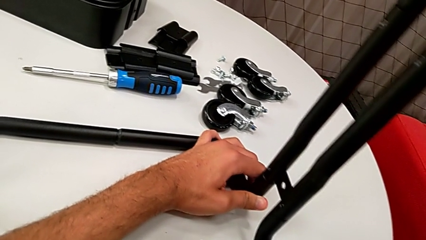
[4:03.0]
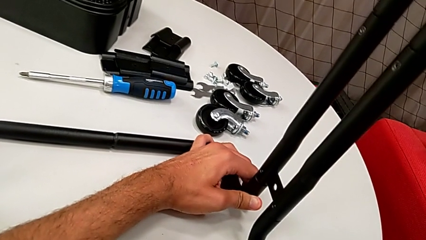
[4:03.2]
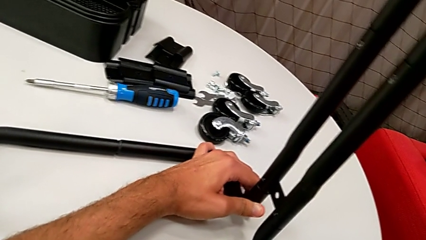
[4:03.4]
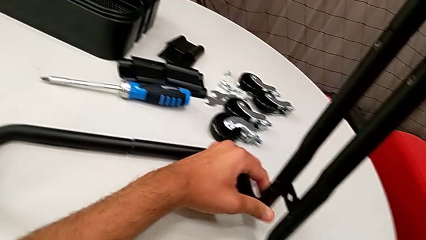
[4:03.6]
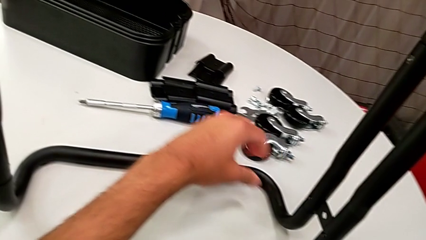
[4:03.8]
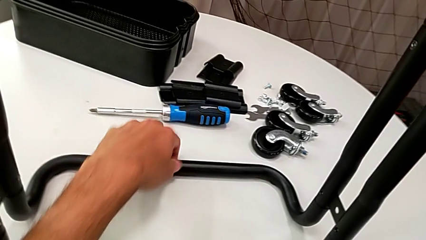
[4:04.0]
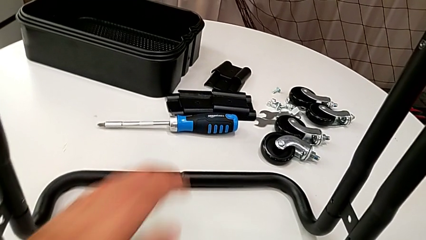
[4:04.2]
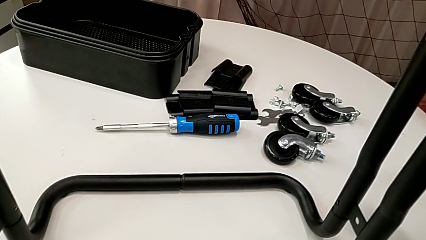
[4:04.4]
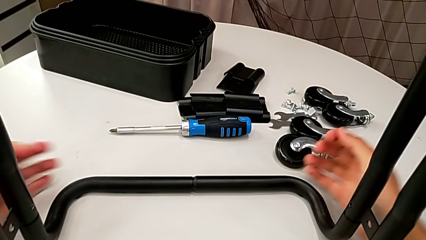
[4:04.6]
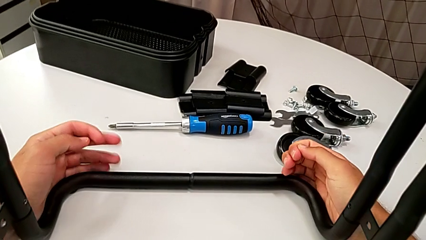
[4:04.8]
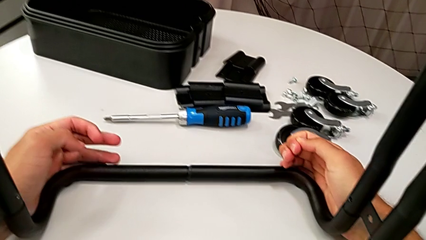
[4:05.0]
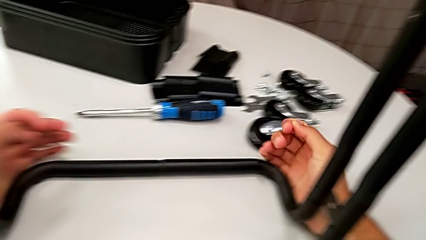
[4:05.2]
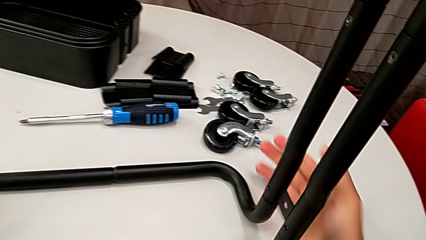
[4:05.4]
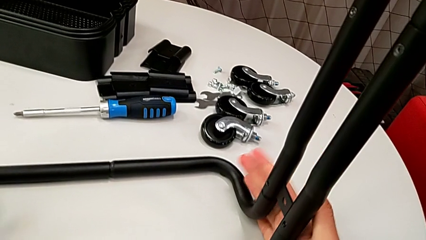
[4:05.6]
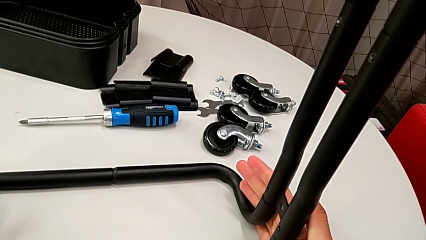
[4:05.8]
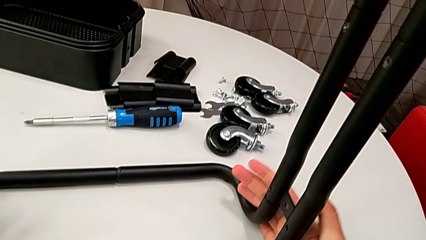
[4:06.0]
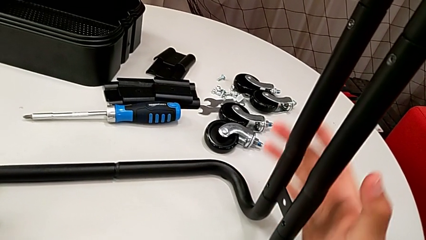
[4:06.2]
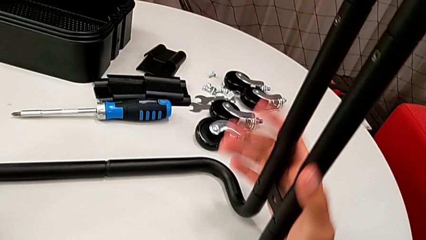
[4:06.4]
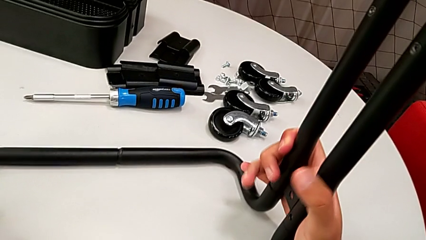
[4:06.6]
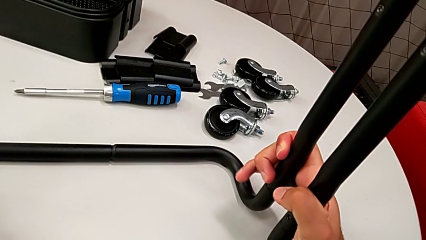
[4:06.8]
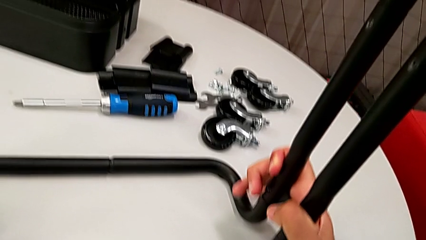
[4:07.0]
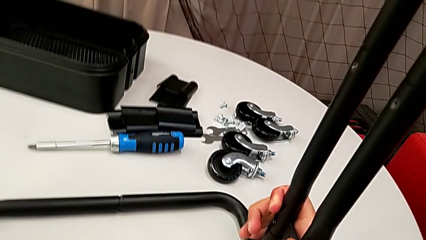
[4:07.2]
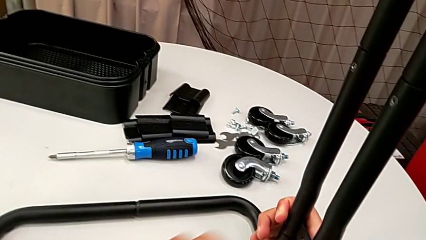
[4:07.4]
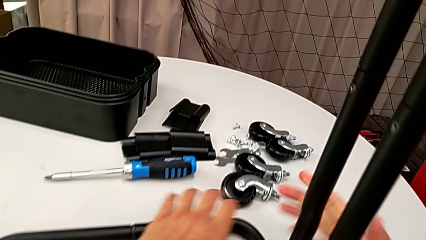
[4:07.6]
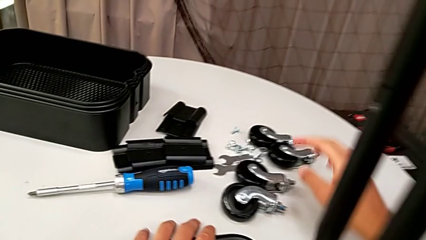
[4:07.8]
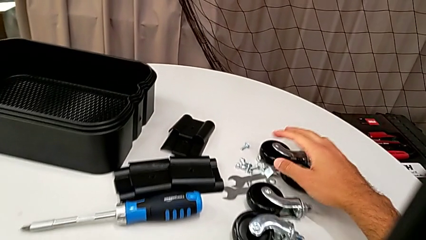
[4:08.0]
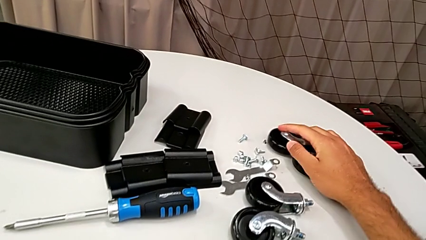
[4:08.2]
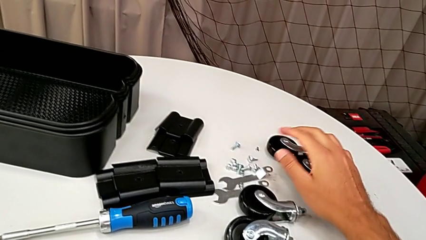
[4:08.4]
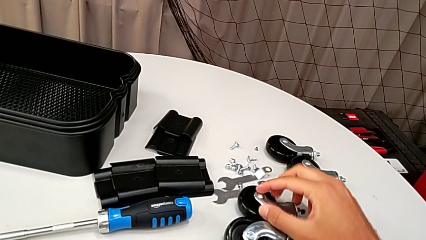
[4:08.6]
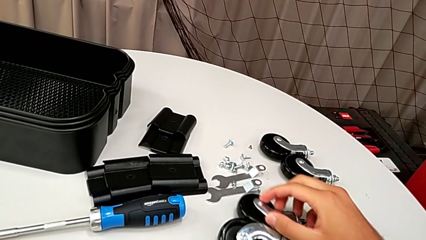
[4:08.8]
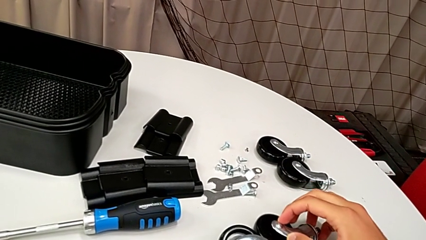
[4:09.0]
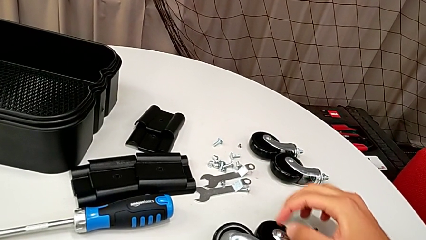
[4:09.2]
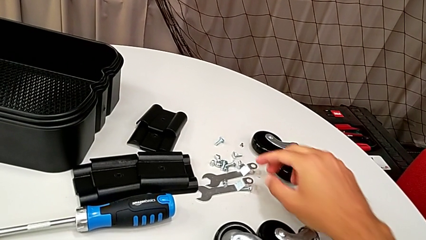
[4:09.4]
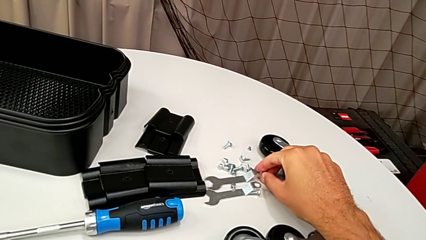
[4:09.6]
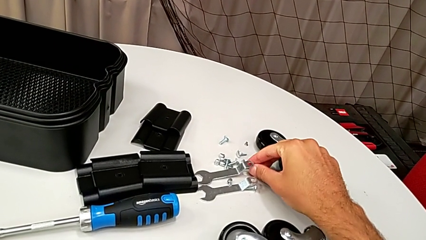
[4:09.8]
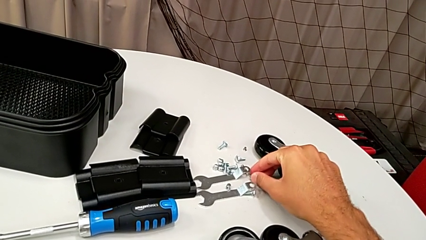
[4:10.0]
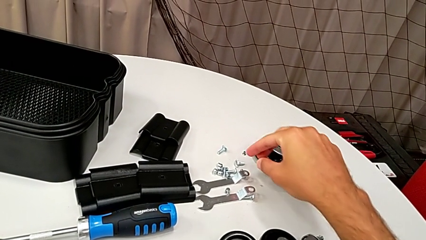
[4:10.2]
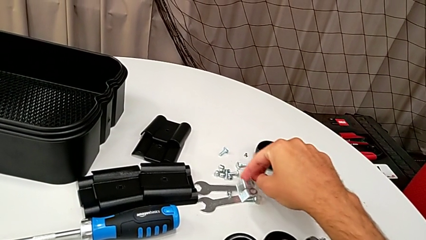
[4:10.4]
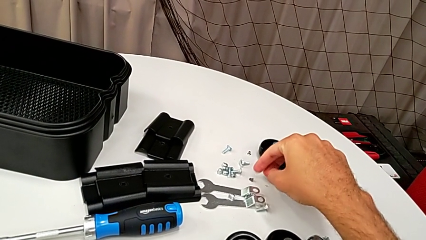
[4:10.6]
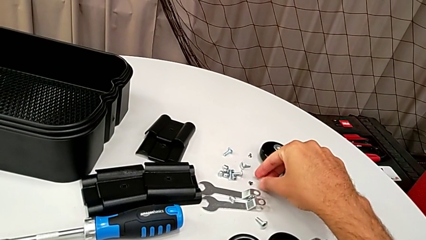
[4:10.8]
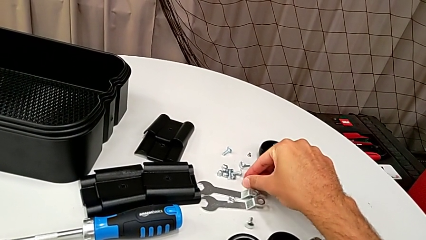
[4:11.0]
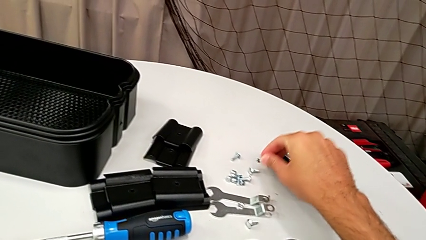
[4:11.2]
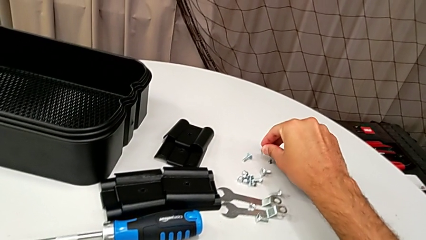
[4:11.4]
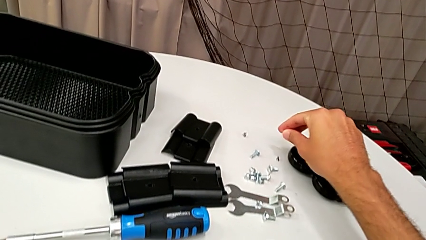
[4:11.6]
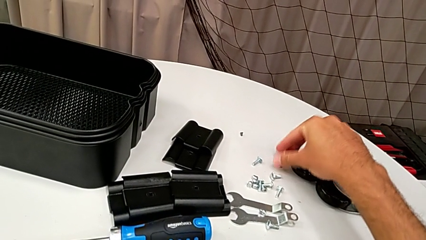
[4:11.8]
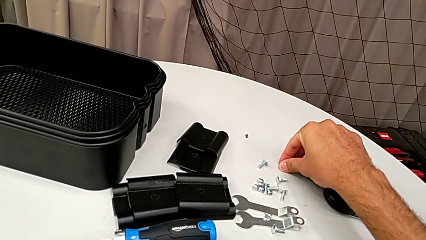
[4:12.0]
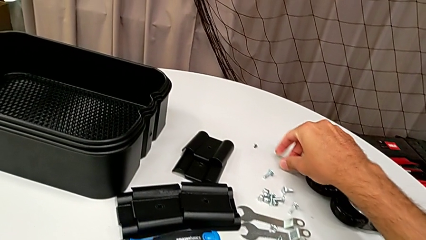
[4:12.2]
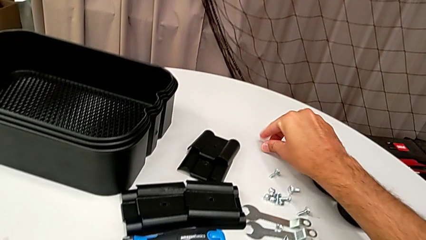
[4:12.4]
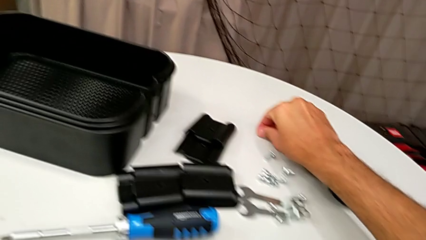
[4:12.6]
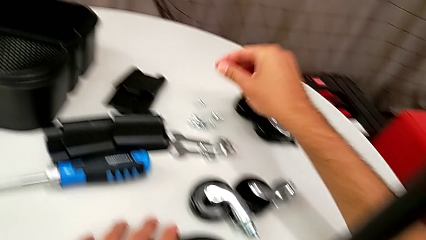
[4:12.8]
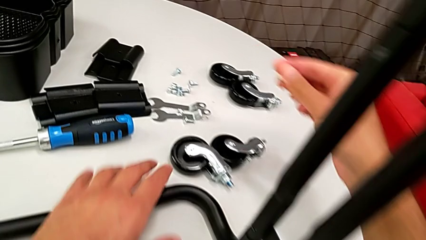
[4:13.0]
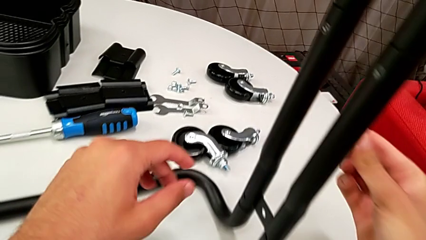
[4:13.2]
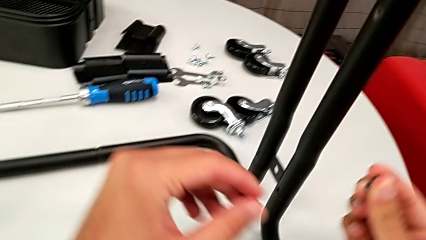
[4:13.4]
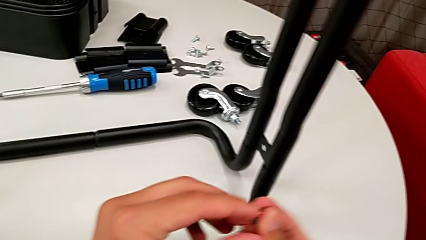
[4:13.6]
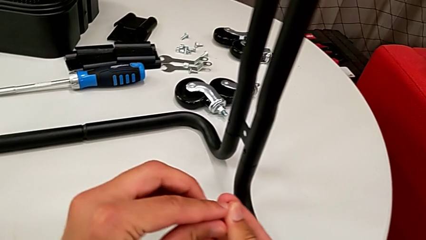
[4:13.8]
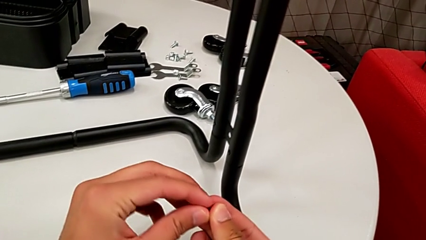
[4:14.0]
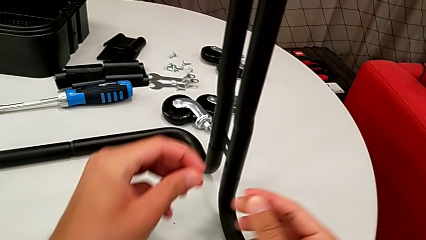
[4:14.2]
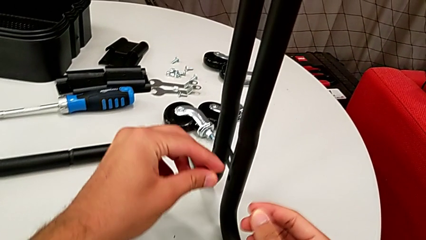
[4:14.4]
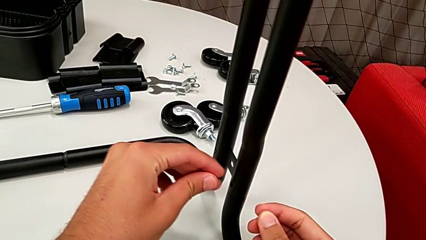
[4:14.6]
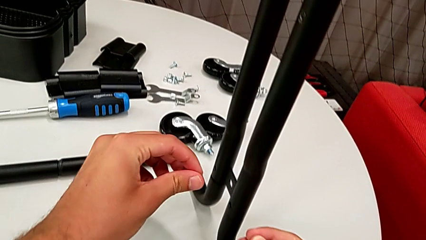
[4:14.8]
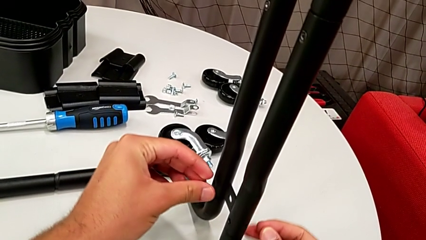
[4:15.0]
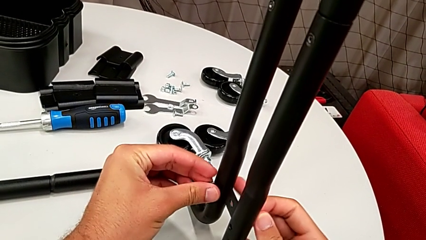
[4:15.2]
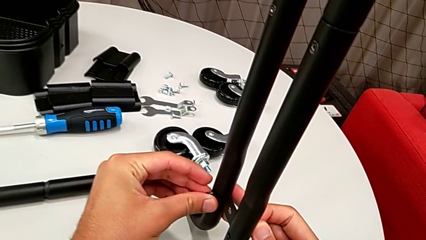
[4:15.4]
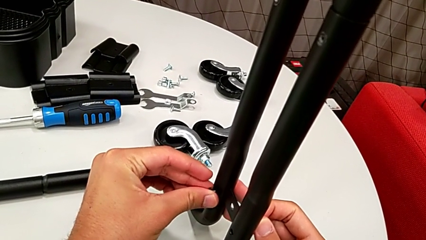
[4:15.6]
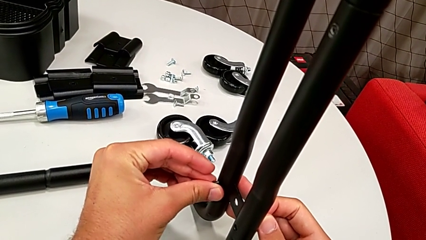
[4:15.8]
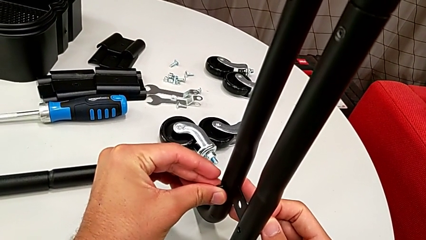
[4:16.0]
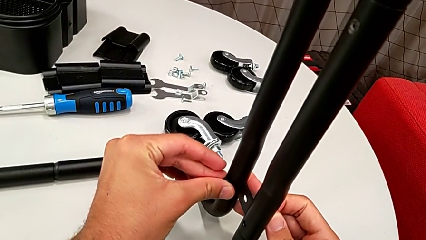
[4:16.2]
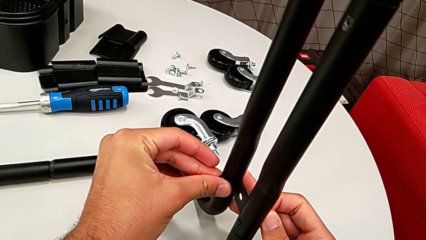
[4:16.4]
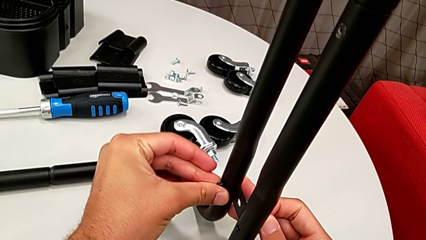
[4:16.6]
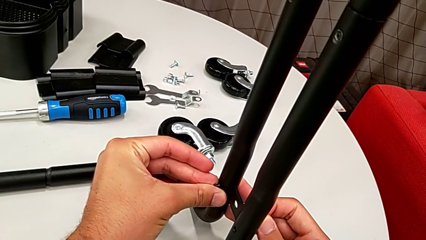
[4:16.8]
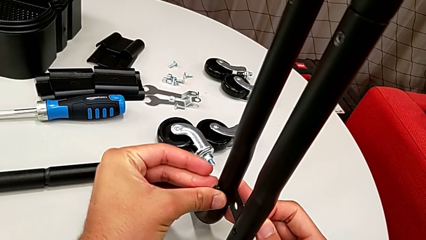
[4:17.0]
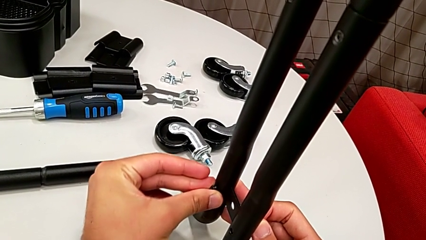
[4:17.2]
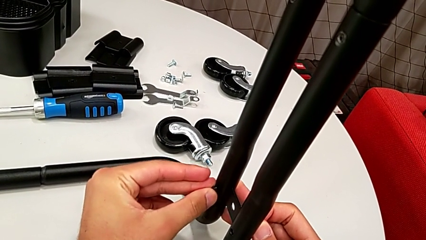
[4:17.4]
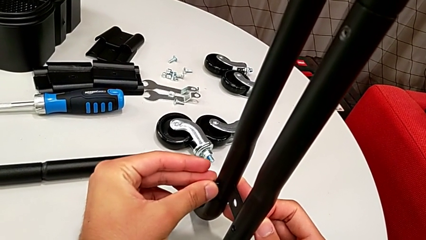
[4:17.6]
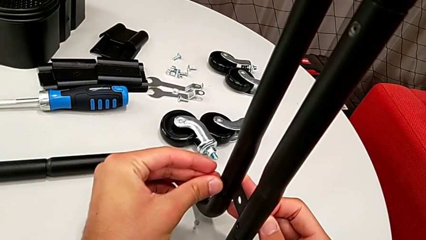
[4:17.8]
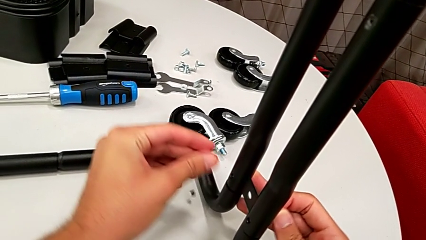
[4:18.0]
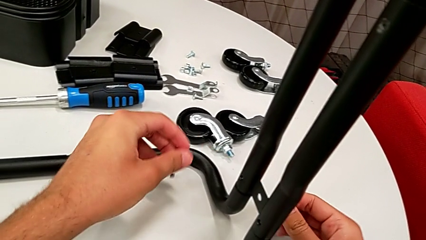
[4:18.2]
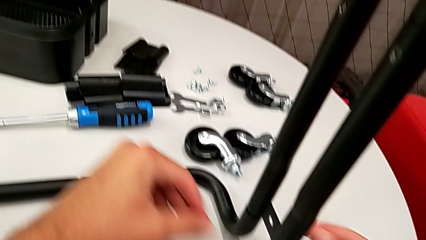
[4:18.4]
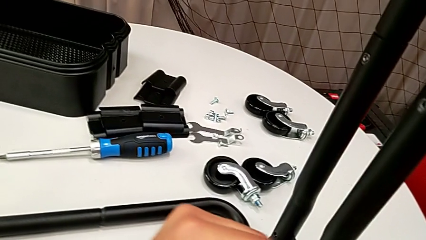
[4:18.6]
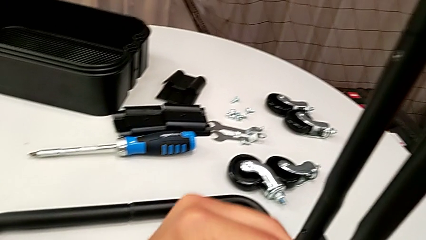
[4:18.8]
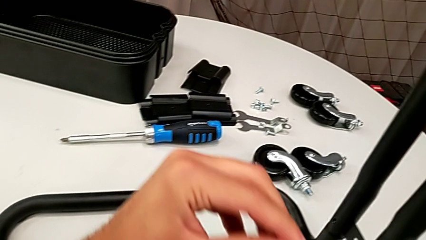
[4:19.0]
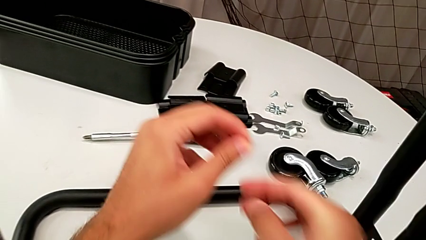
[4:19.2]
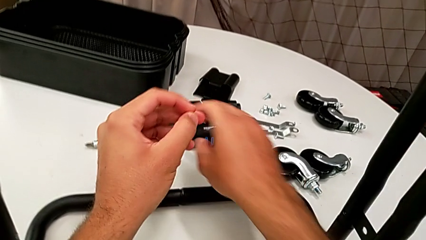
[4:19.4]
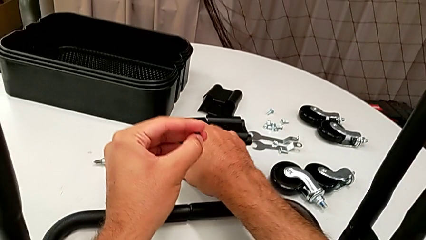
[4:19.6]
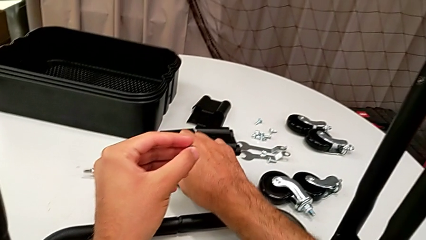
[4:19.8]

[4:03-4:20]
The camera wearer is assembling the frame. They inspect the frame, grab the screw, align it and grab the screwdriver.
